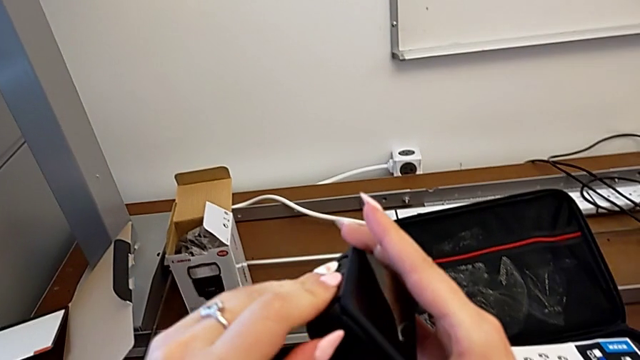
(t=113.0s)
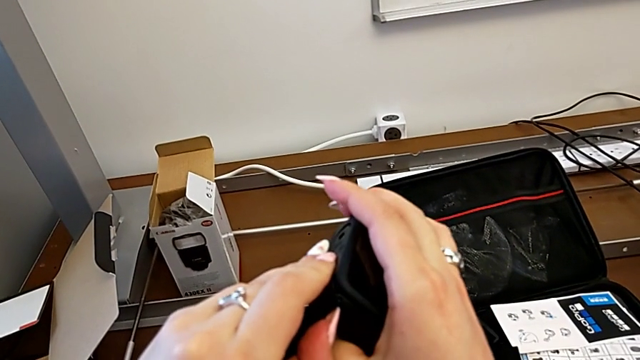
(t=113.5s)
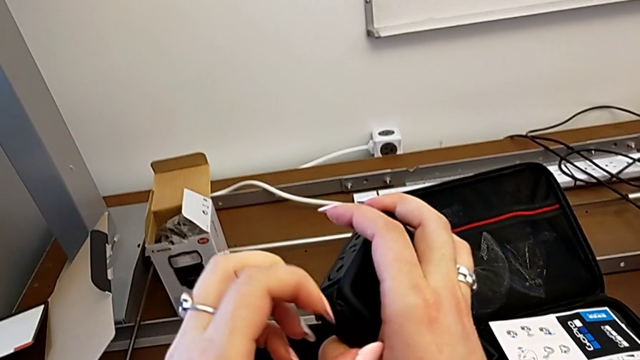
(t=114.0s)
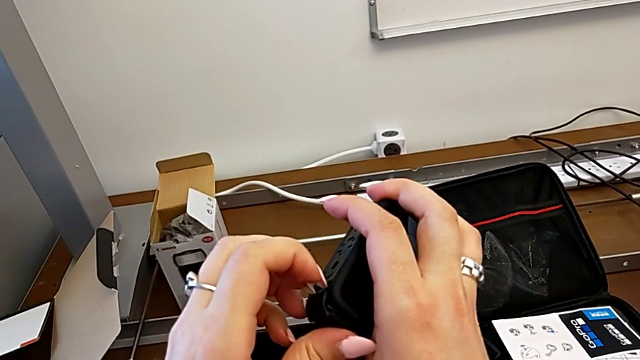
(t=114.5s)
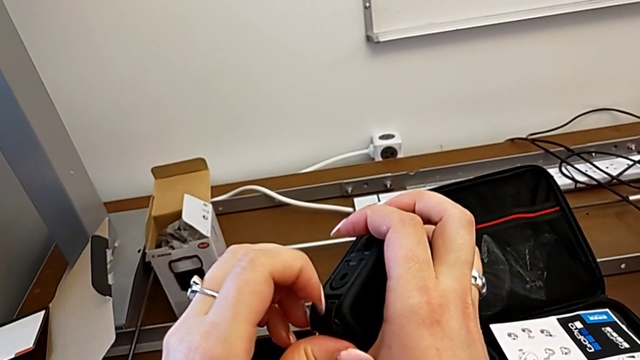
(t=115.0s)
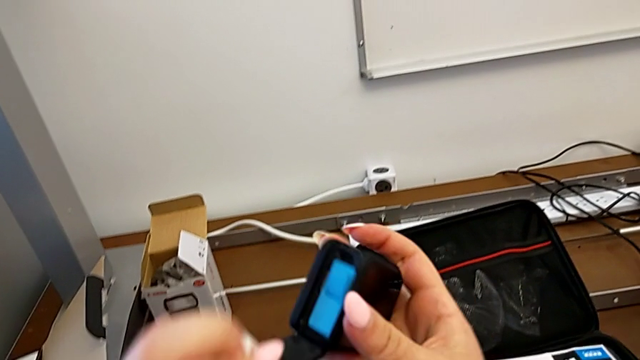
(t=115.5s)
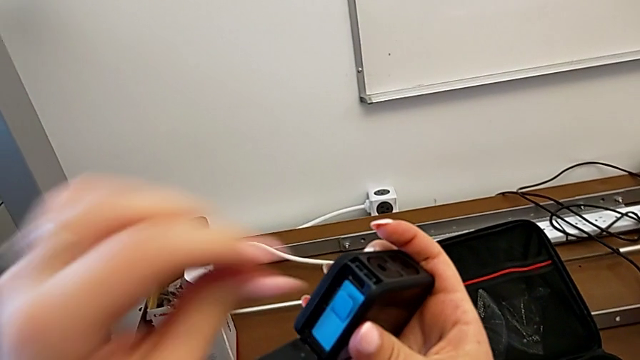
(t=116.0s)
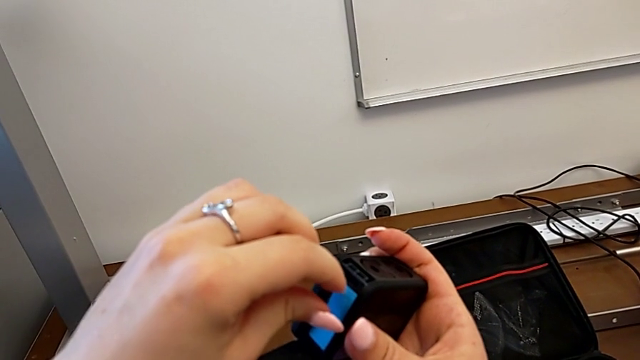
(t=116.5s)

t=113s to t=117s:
The camera wearer is opening the battery door of the GoPro. They open the battery door.

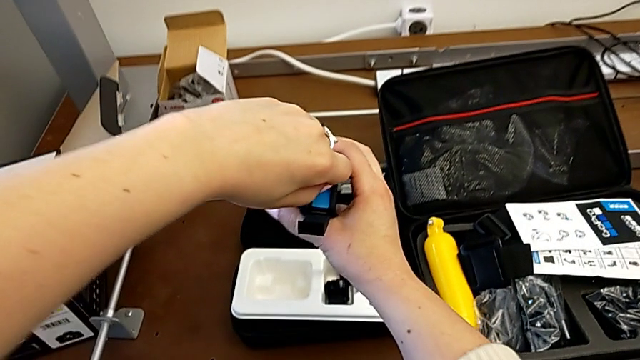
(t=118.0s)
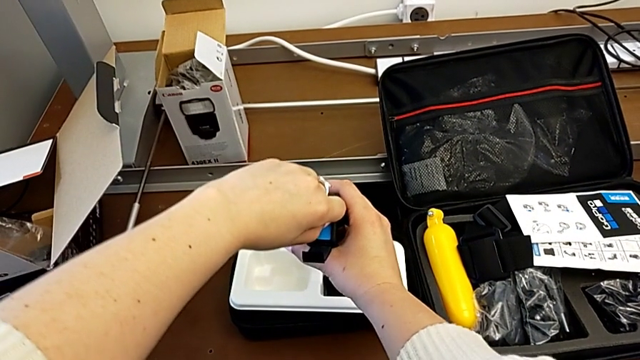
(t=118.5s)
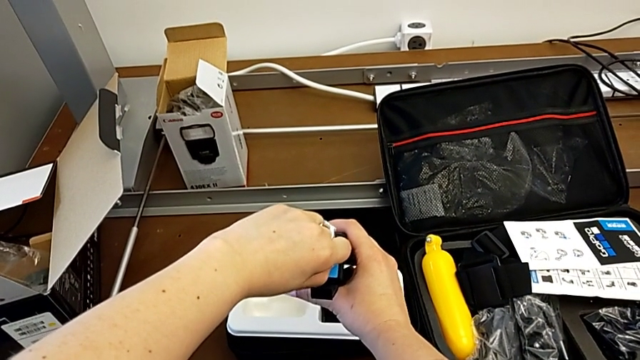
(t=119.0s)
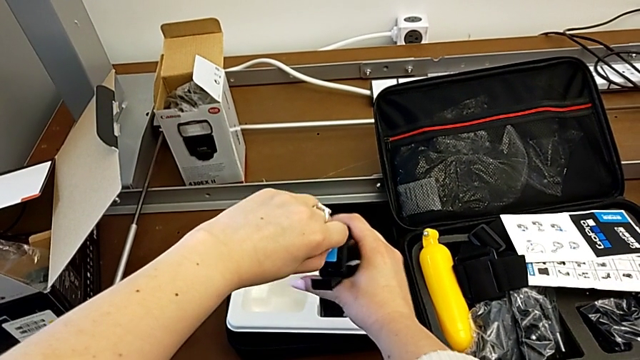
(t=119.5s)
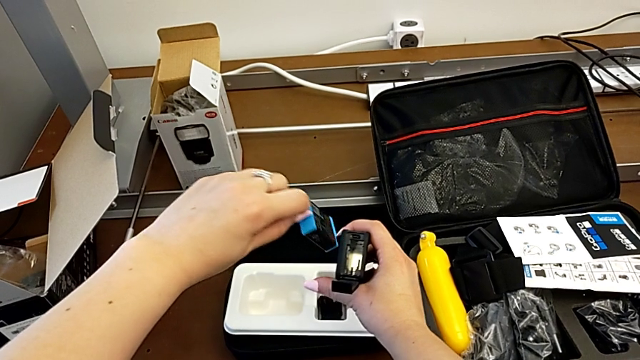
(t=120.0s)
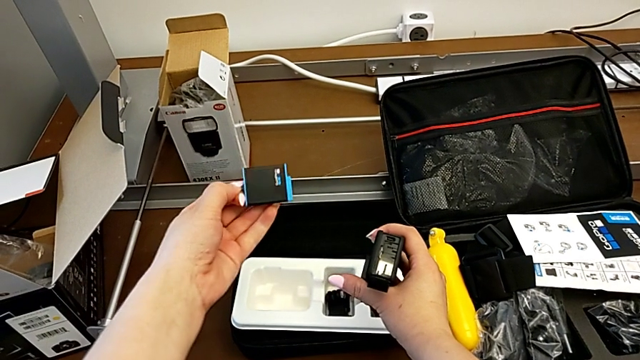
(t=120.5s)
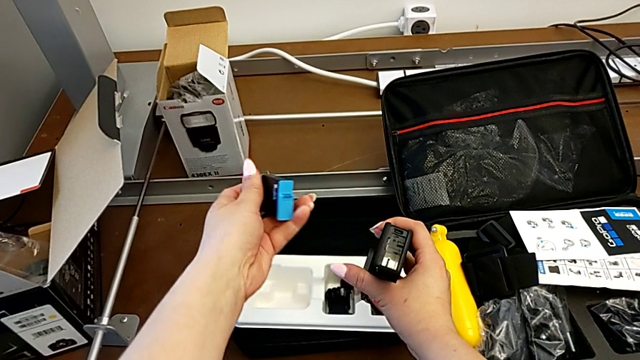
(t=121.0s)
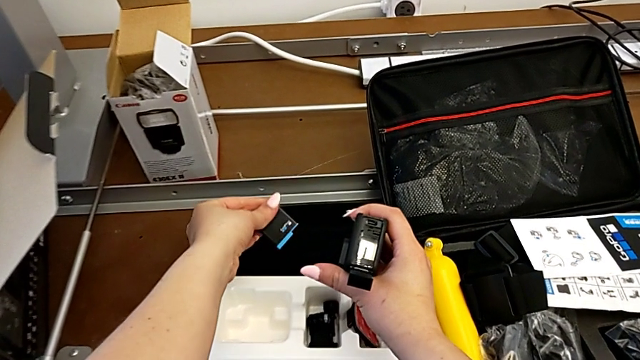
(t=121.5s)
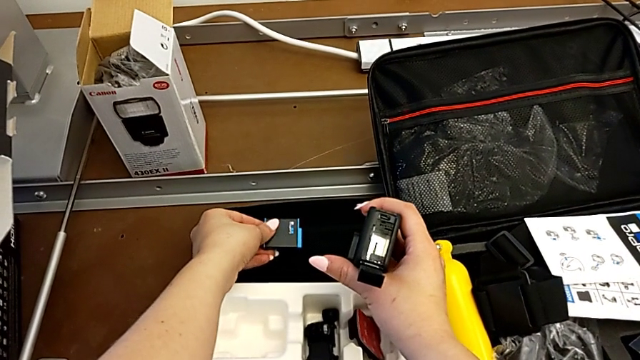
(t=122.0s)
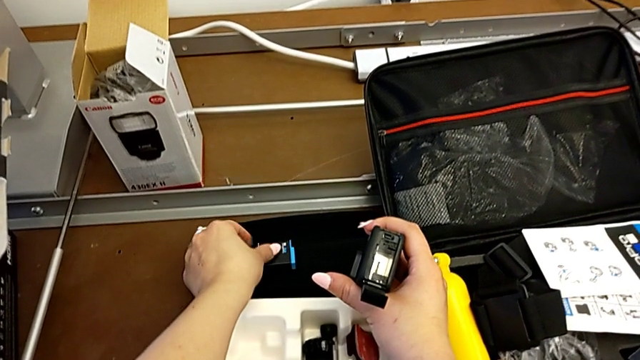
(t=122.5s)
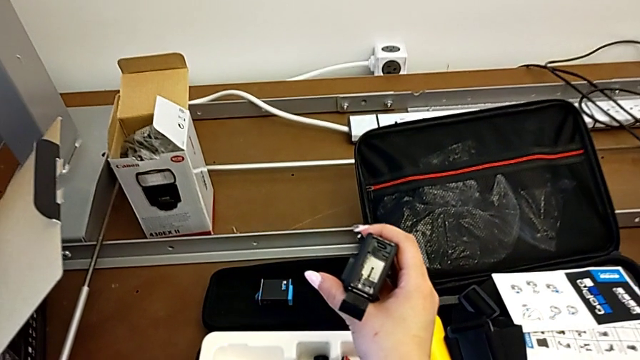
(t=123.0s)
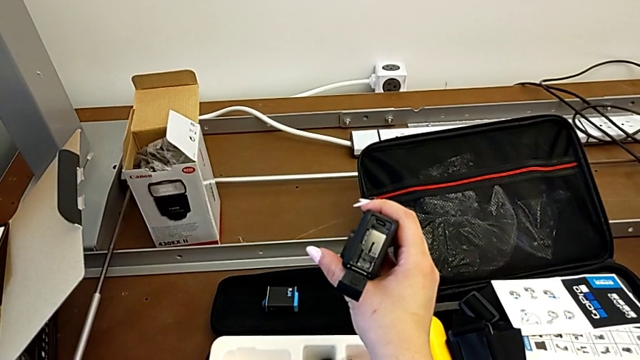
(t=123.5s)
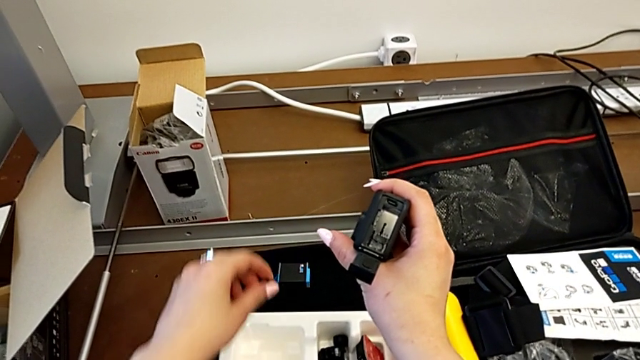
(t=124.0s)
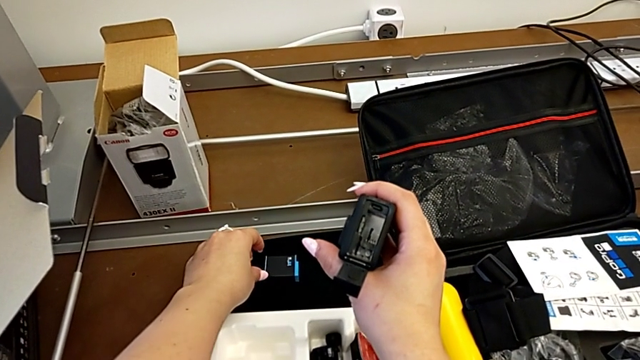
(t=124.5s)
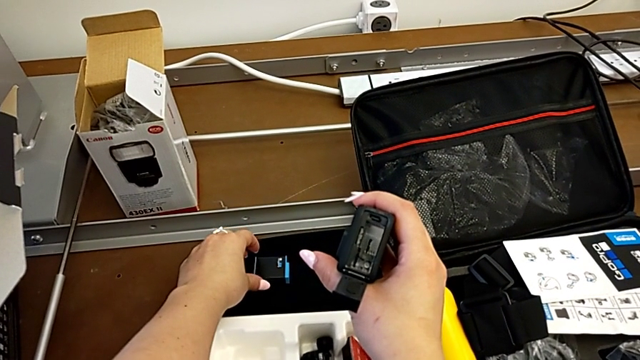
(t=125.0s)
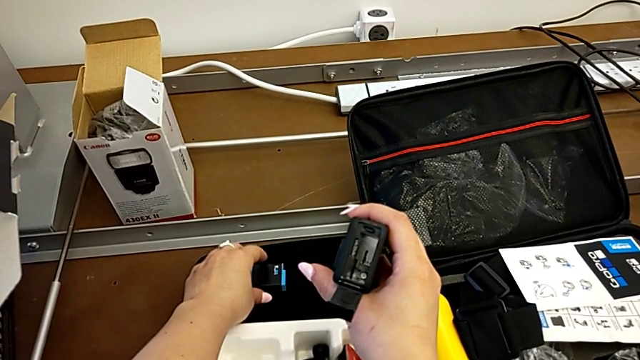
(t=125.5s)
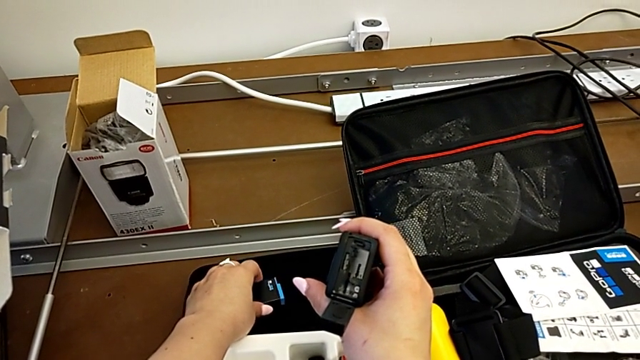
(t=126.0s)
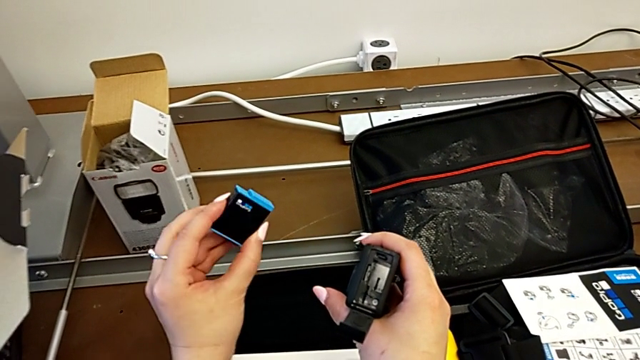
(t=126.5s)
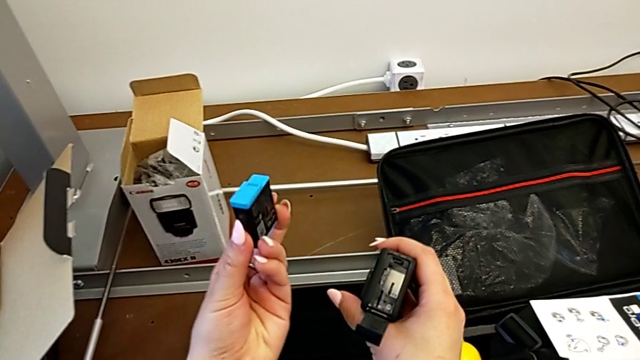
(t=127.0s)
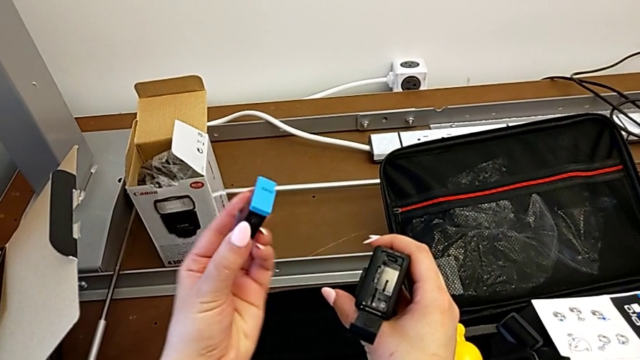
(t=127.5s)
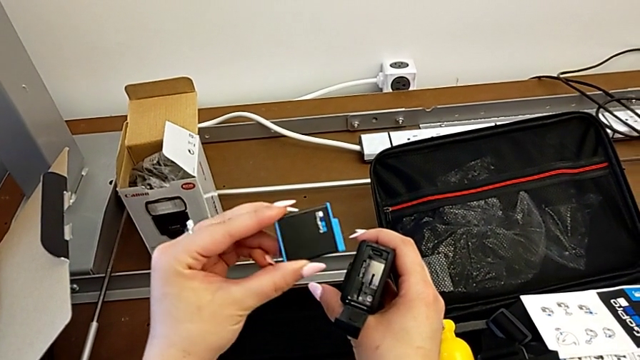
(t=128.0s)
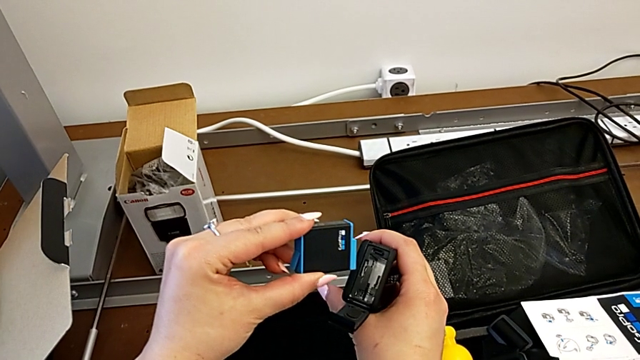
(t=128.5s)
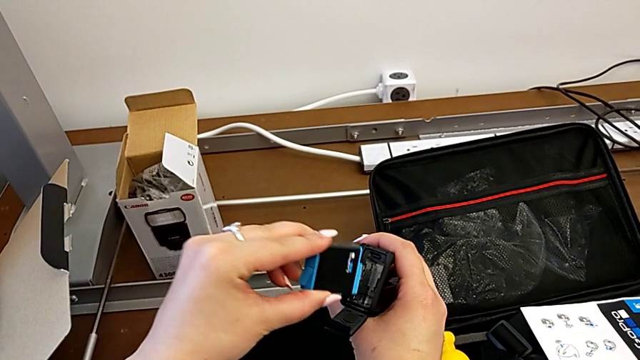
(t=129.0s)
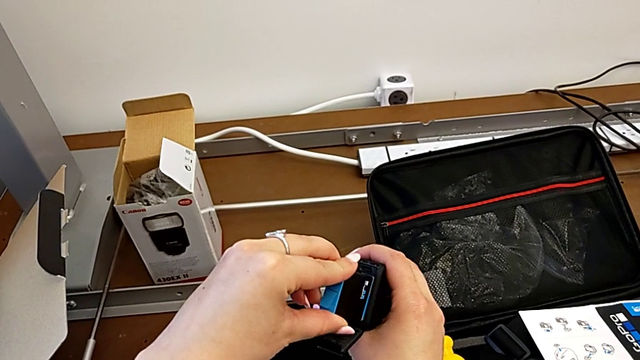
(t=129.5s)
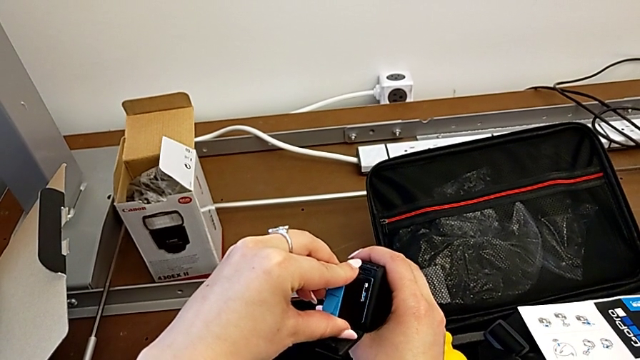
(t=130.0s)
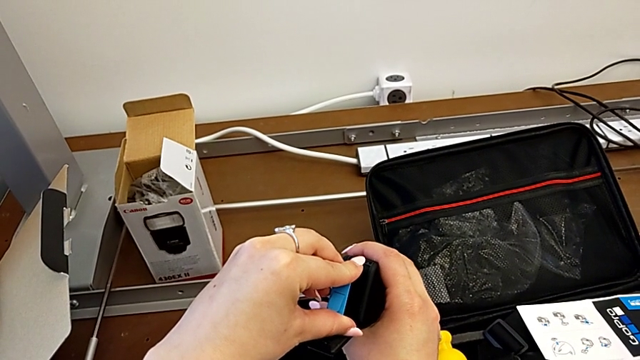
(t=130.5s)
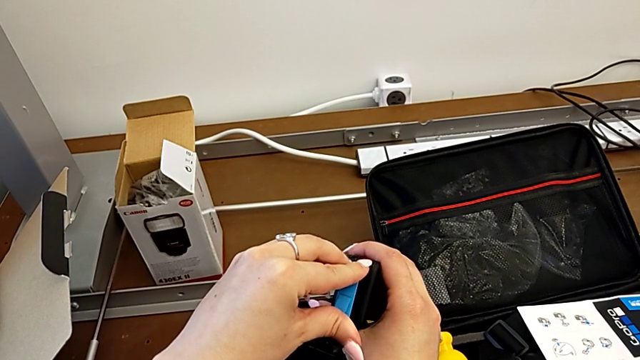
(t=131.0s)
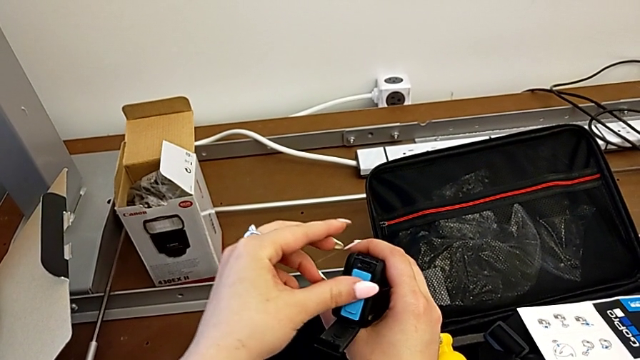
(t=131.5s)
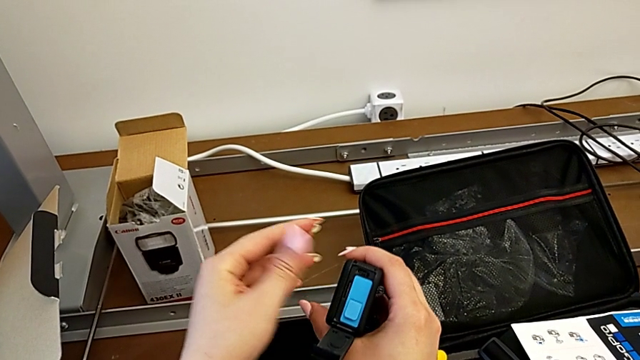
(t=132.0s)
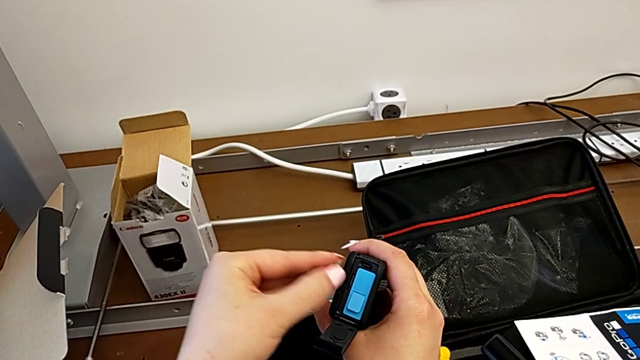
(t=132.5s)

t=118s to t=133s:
The camera wearer removes the battery. They pull the battery, withdraw it, place it, hold the GoPro, grab the battery, lift it, insert it and push it.

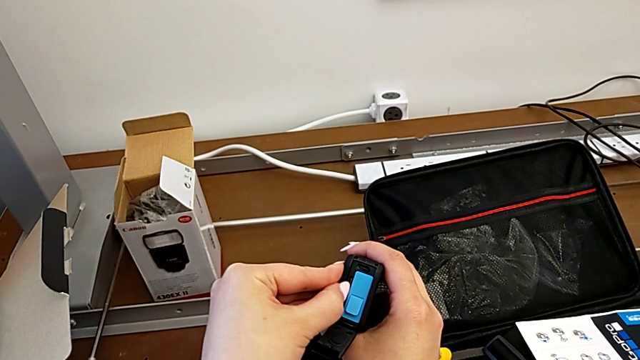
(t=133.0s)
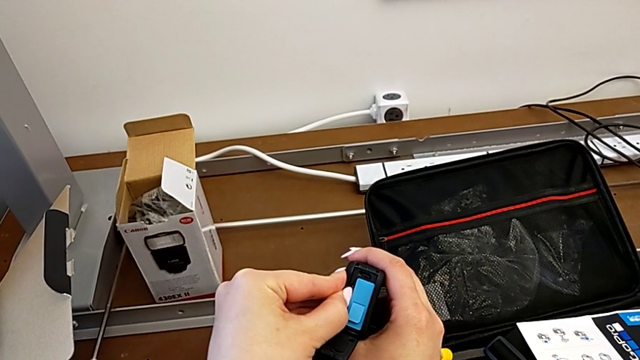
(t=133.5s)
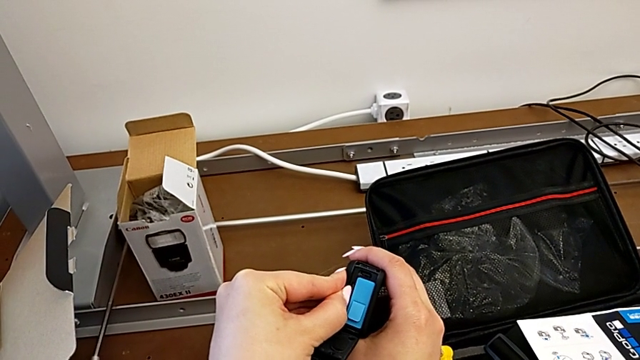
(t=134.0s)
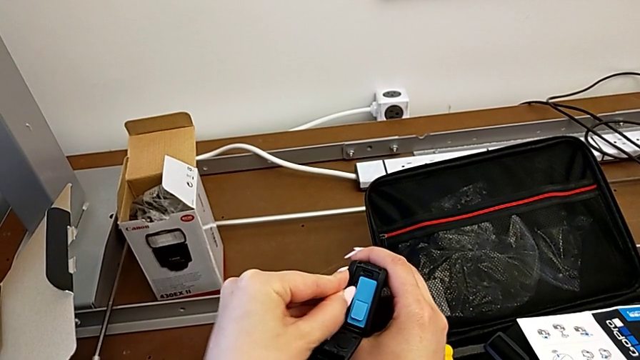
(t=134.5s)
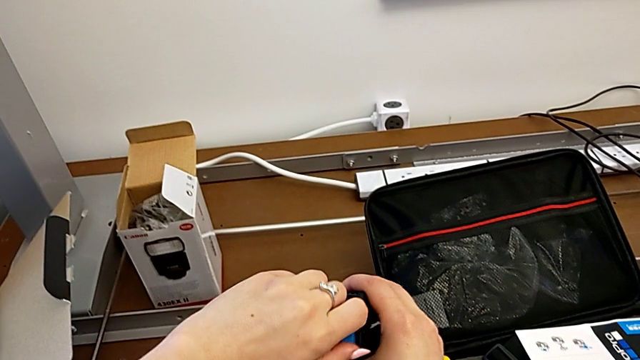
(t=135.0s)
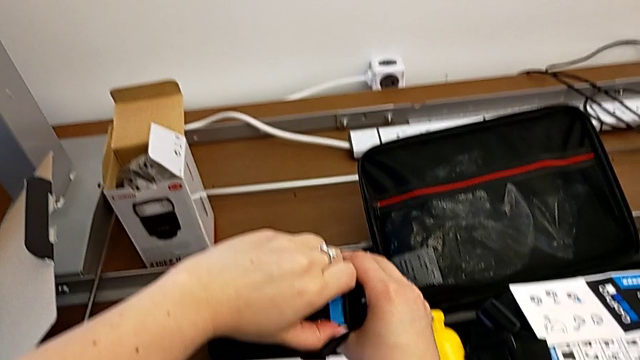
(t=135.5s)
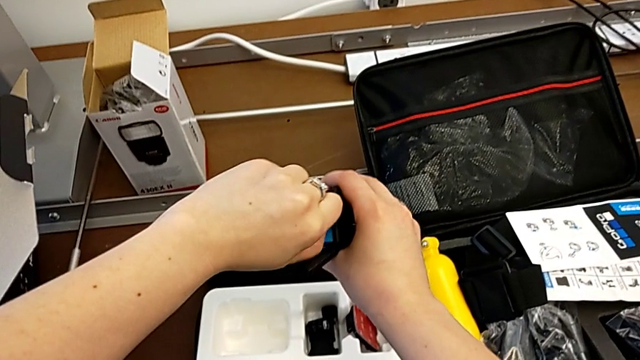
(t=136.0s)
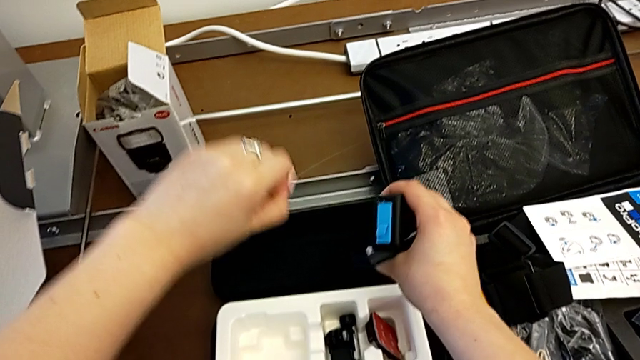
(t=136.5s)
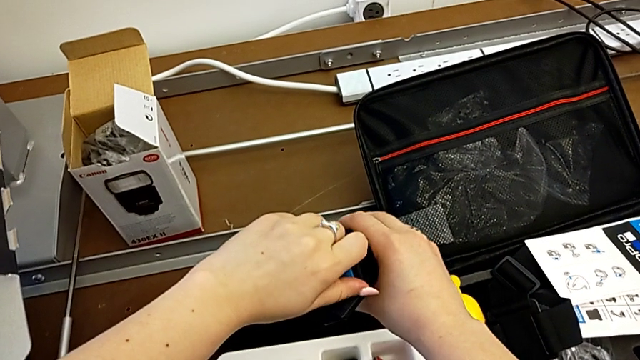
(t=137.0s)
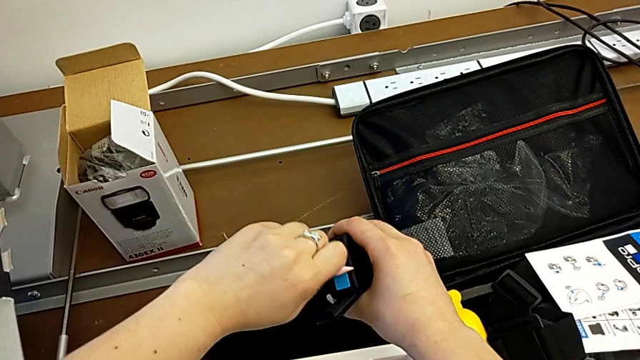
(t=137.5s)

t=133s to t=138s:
The camera wearer is removing the SD card. They press the SD card, grab the battery and withdraw it.
